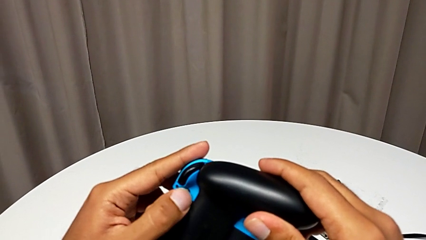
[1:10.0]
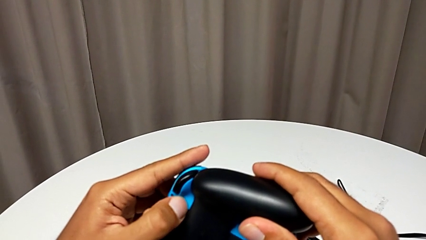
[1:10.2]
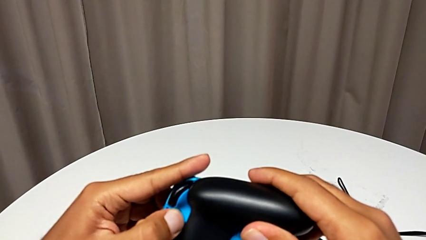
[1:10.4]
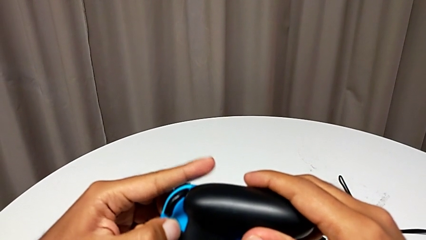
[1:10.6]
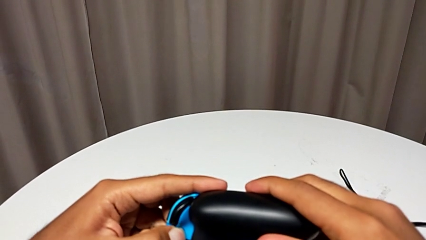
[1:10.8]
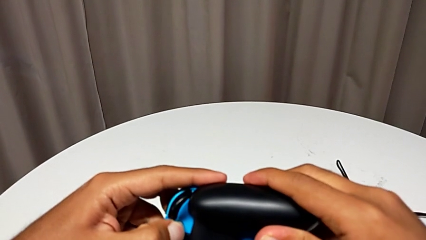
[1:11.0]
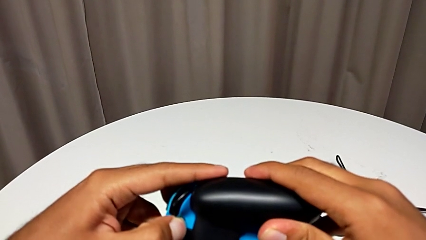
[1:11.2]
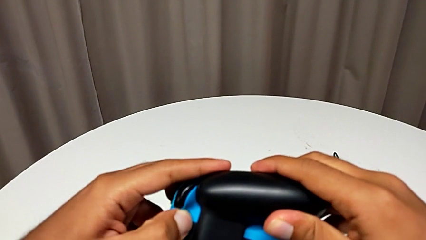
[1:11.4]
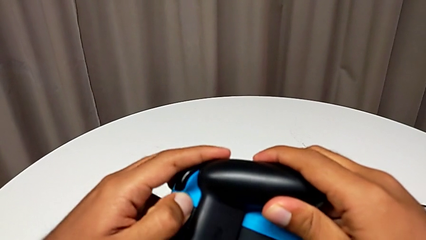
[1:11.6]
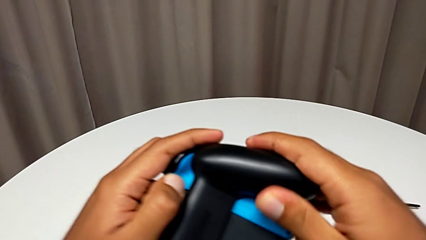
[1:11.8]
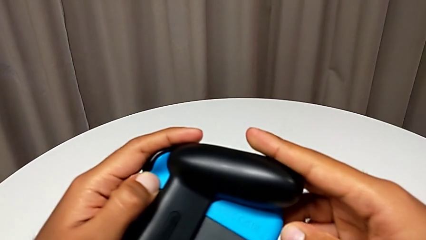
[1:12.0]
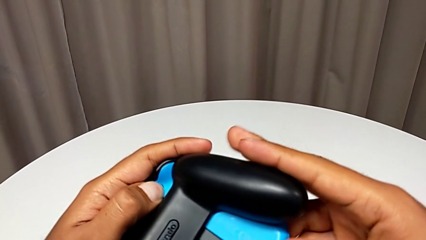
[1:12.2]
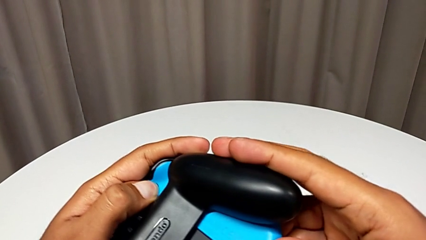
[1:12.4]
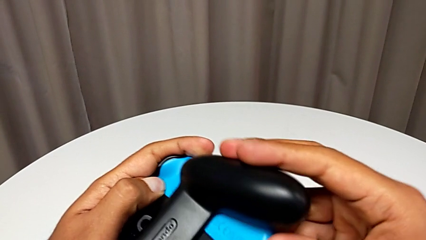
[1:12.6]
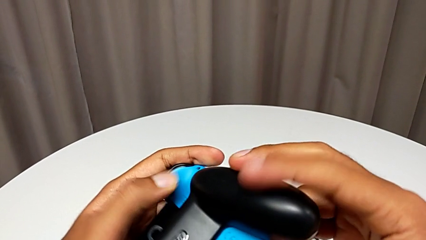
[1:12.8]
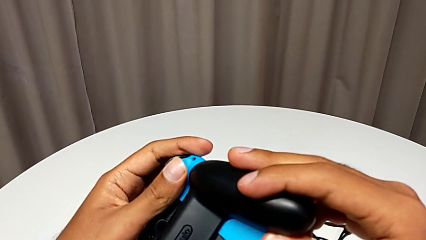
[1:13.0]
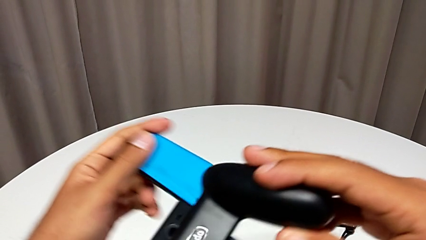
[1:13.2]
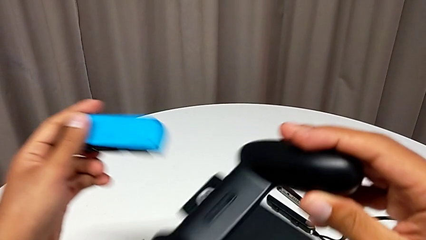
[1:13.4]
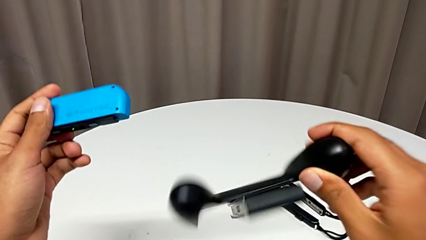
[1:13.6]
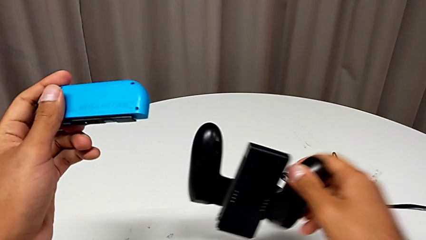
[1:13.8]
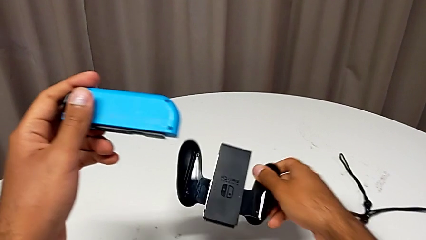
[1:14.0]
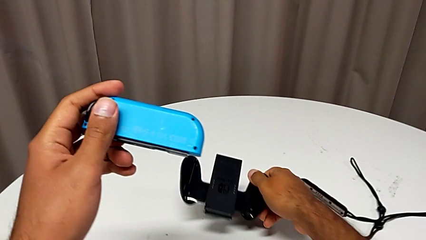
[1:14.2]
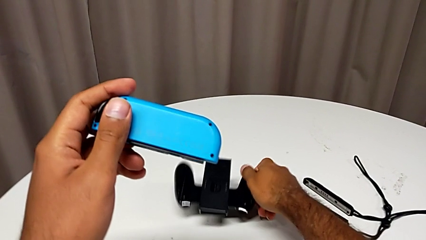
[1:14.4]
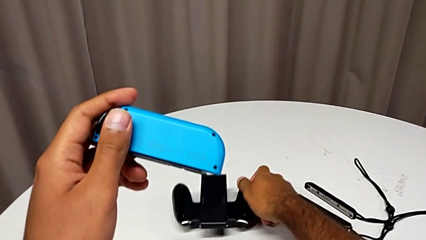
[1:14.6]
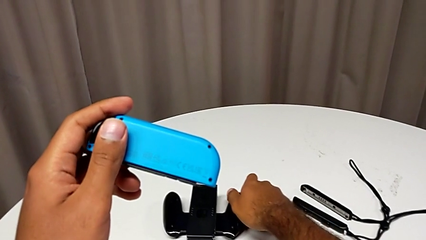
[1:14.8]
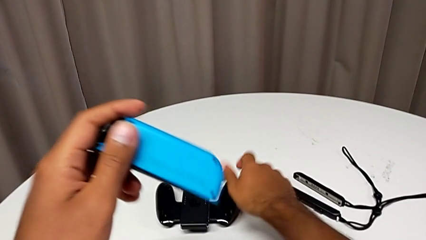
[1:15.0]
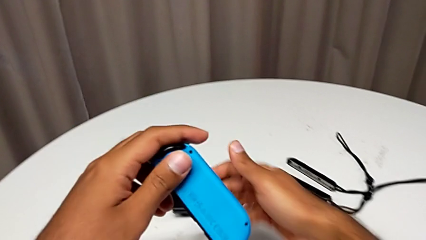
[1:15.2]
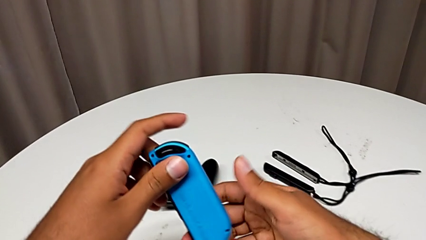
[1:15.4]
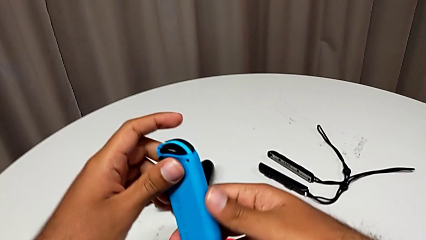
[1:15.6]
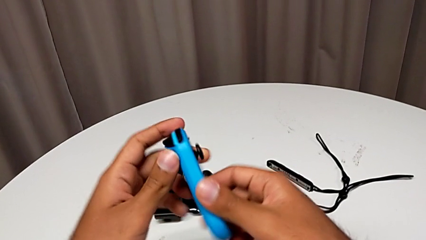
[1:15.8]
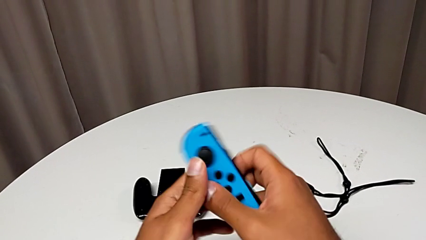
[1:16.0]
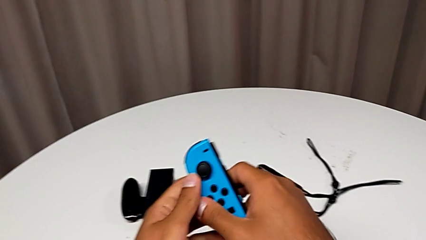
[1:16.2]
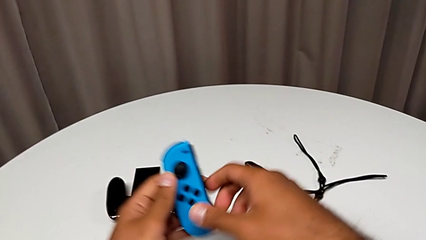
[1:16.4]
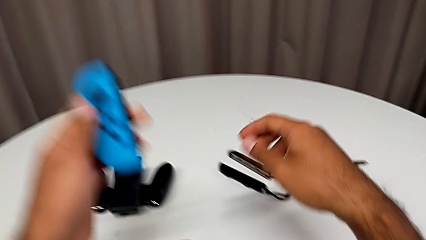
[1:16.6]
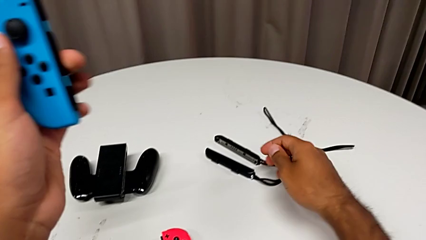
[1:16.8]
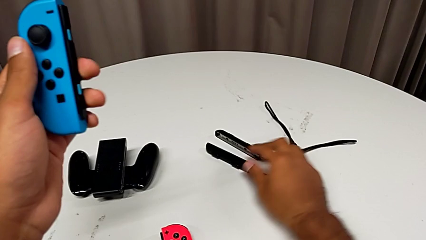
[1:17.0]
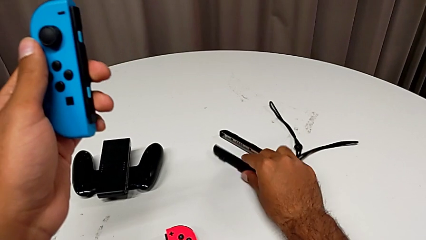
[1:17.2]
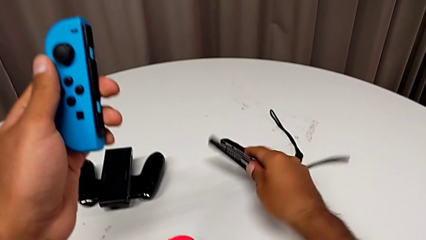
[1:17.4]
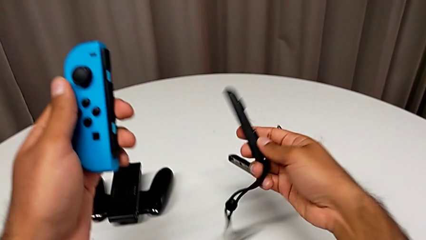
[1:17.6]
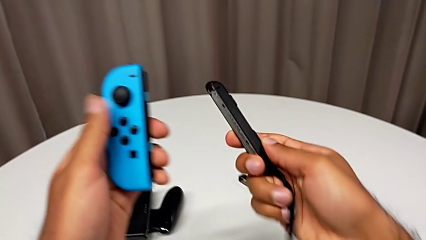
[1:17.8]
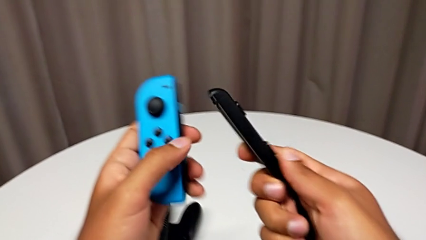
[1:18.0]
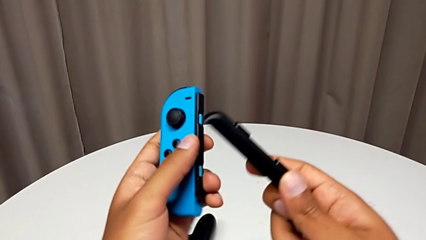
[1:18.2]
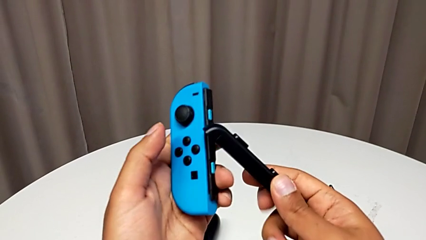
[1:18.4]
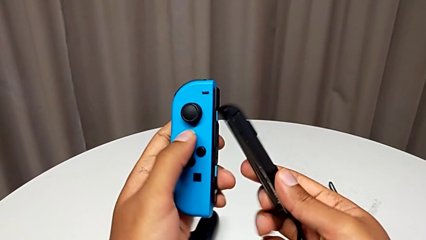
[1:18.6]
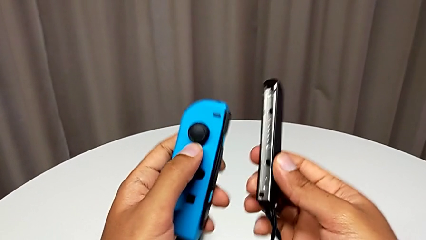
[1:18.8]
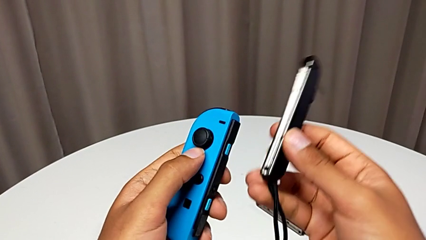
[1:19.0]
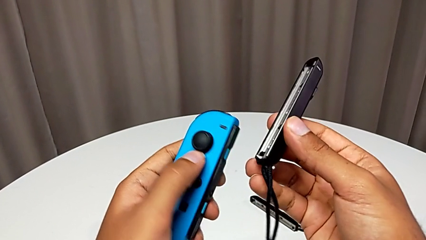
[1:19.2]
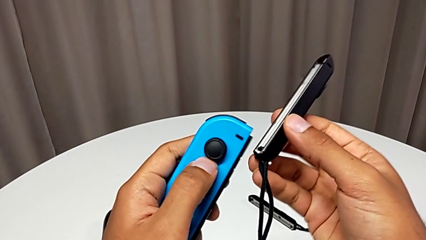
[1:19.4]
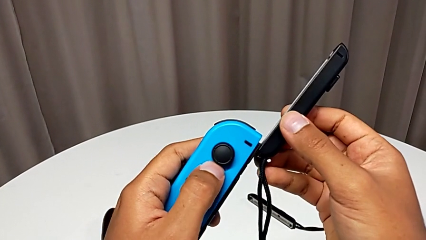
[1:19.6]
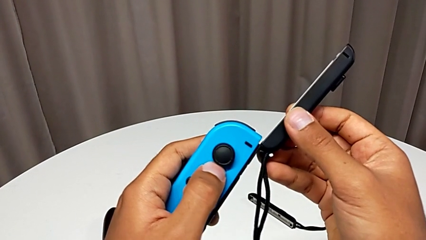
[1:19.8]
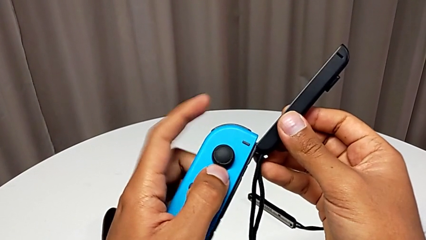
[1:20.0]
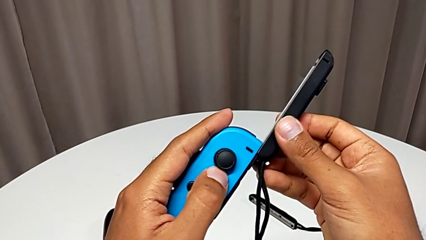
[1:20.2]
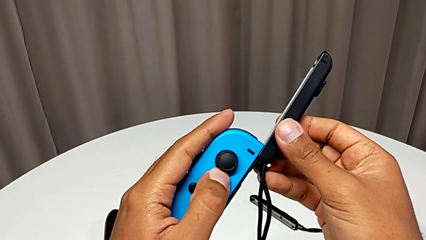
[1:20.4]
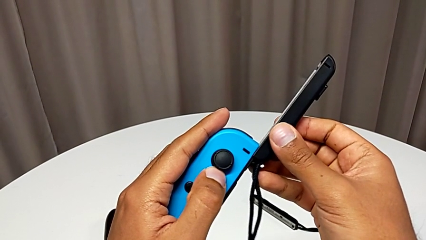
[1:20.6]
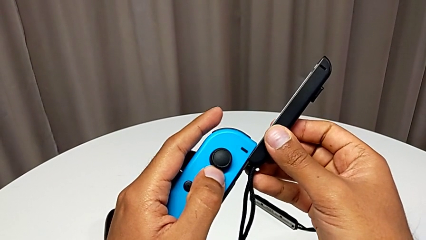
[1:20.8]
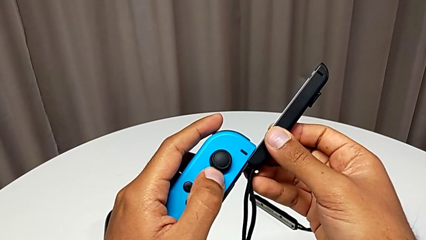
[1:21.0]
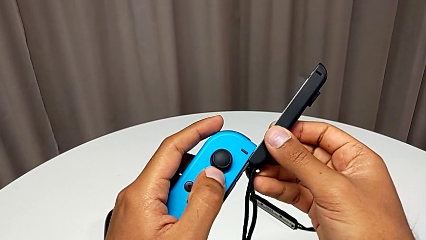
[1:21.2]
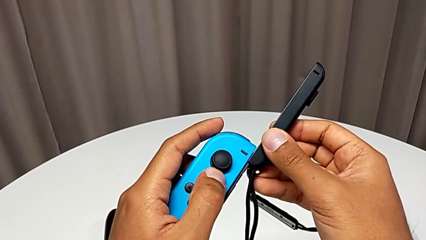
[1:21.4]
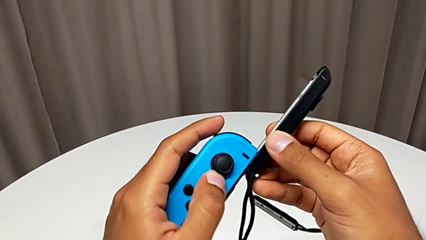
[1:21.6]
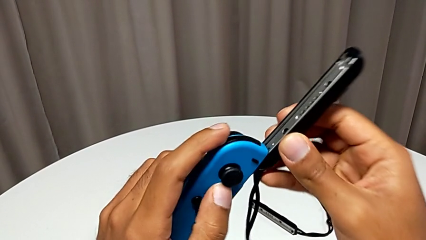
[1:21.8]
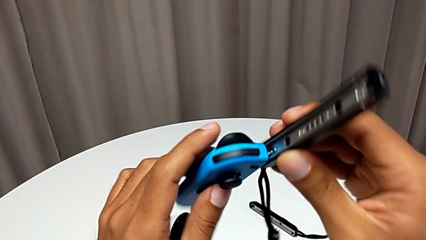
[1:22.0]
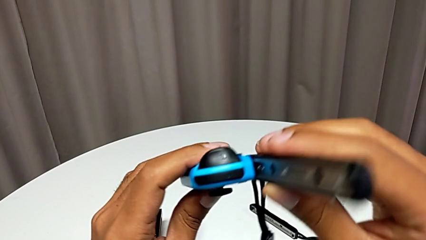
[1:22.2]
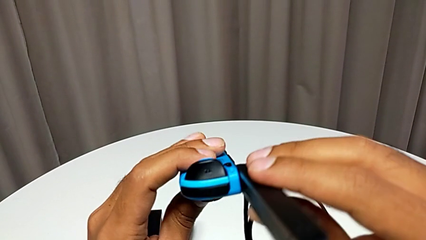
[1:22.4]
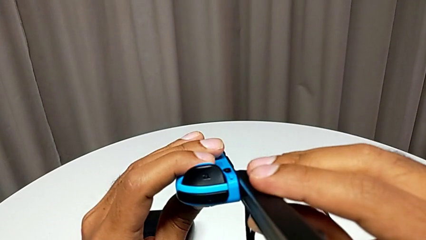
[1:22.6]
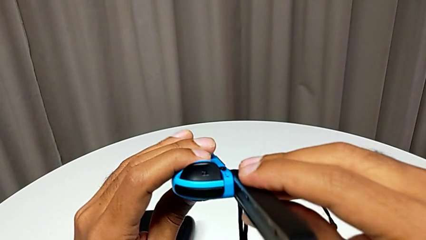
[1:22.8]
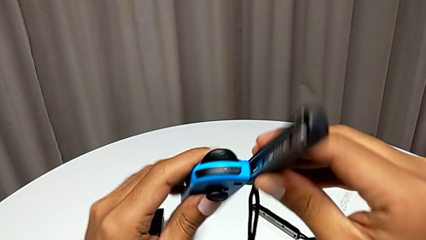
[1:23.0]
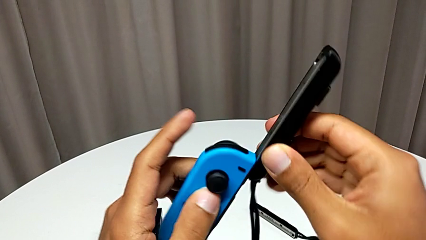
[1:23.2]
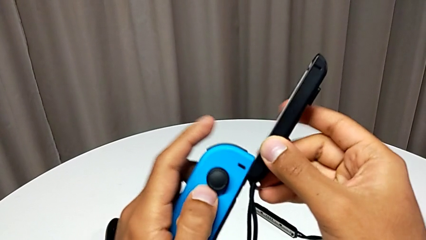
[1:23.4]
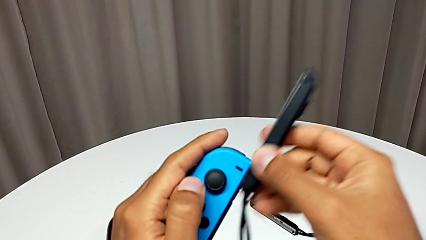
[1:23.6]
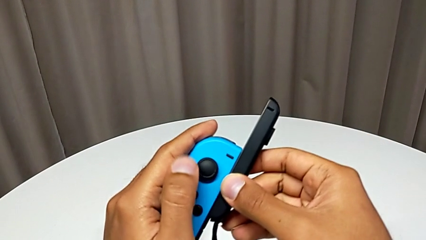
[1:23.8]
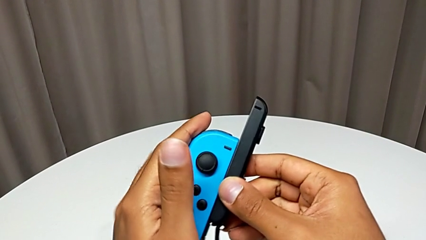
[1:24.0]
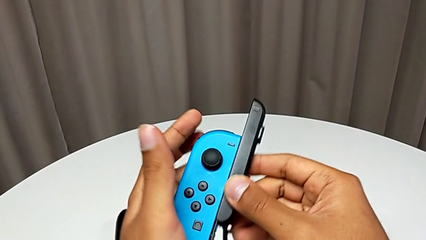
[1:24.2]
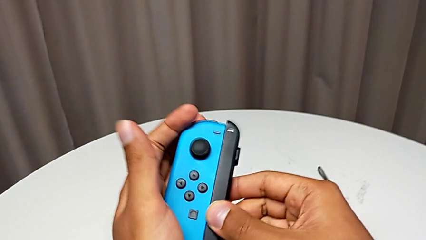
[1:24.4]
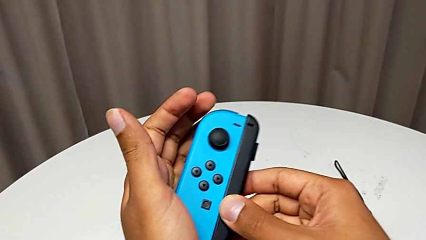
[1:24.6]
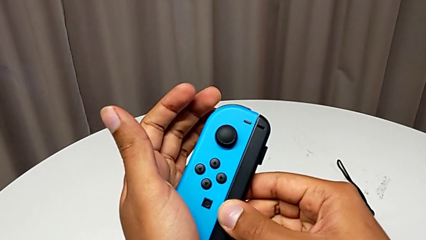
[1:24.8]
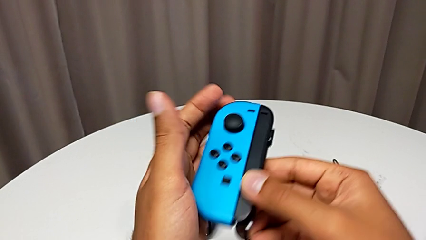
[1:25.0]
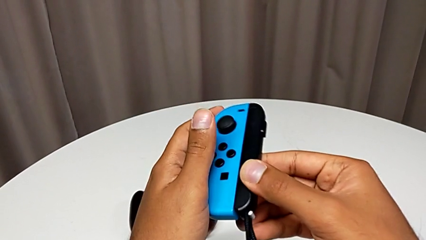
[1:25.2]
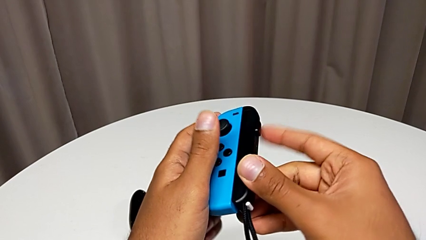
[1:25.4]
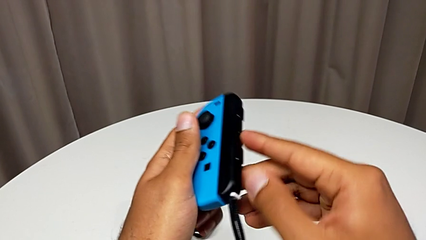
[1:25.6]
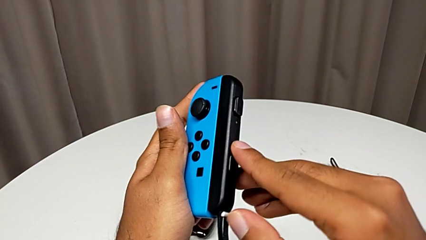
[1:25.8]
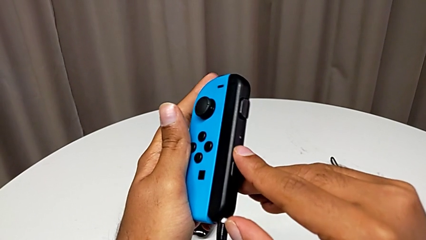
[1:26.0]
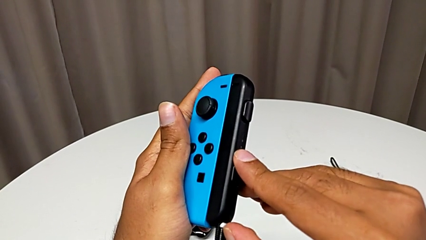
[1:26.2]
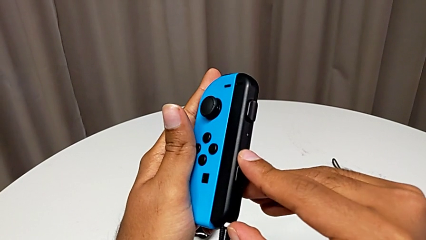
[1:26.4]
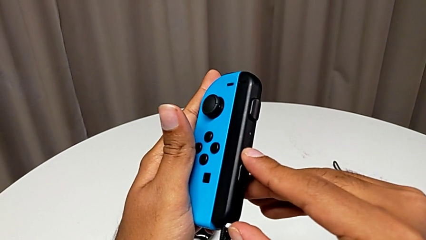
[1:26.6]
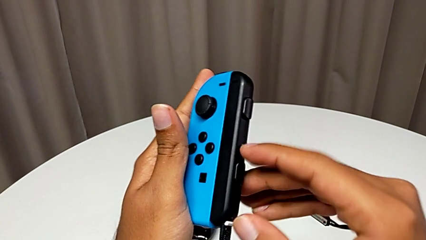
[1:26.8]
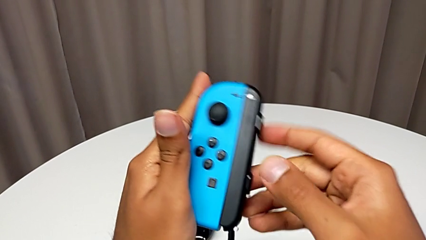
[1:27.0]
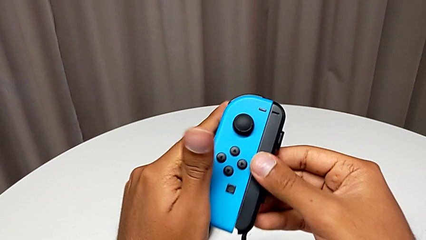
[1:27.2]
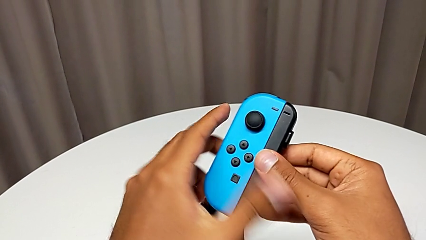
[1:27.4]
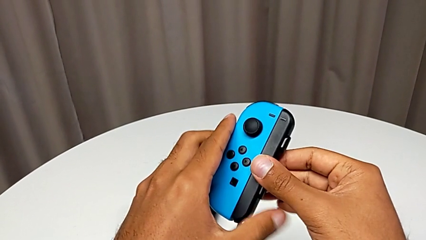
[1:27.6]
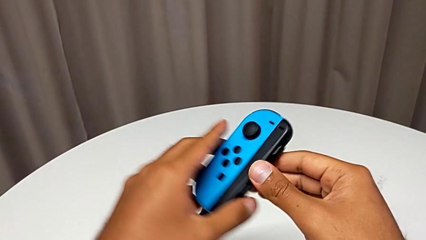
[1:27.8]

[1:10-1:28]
The camera wearer is changing the Joy-Con controller from the comfort grip to the Joy-Con straps. They keep withdrawing the blue Joy-Con controller, place the black comfort grip, hold the blue Joy-Con controller, grab the Joy-Con strap, assemble it and press the Joy-Con strap lock.
